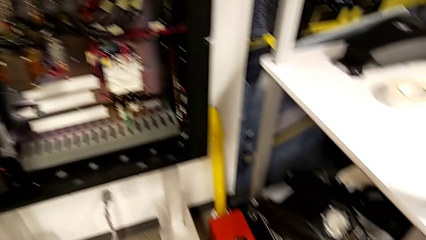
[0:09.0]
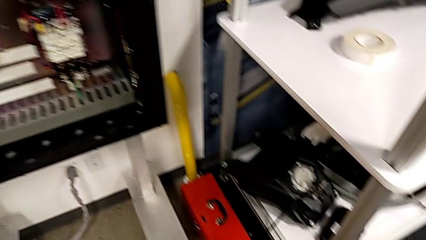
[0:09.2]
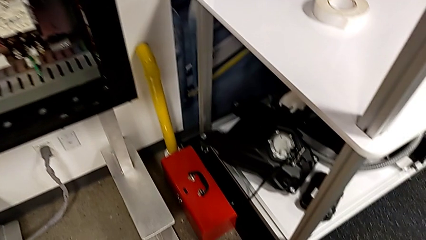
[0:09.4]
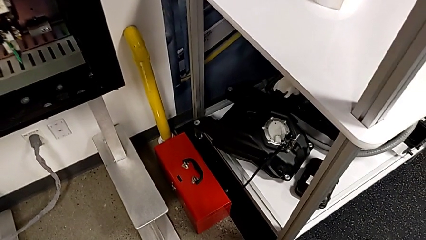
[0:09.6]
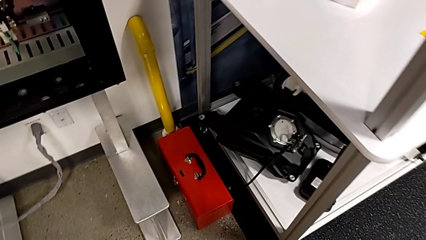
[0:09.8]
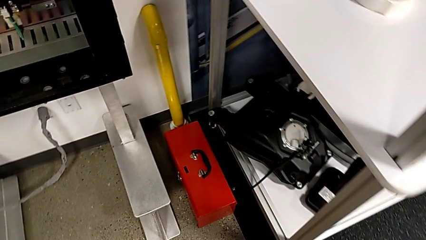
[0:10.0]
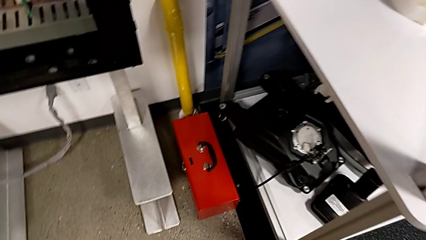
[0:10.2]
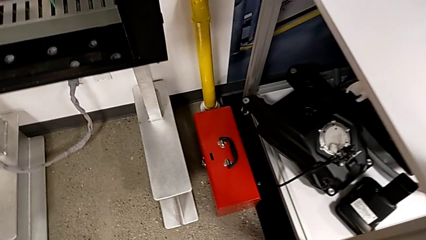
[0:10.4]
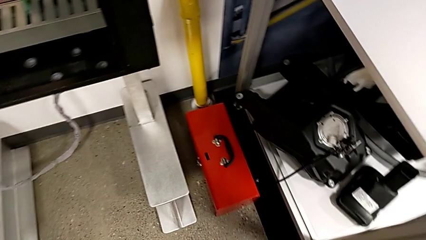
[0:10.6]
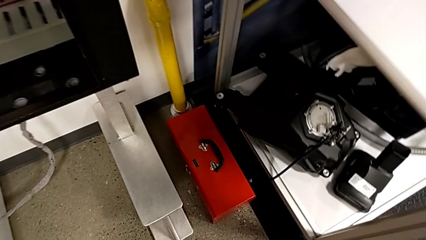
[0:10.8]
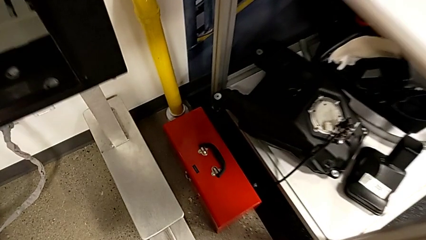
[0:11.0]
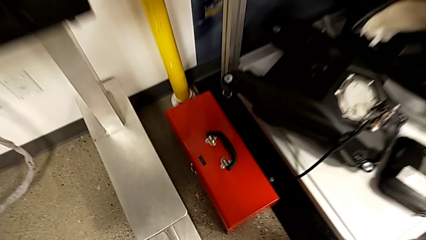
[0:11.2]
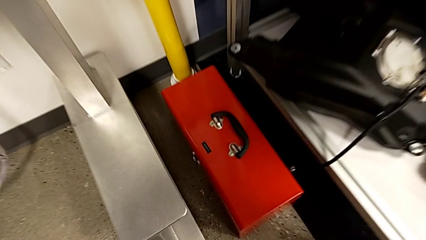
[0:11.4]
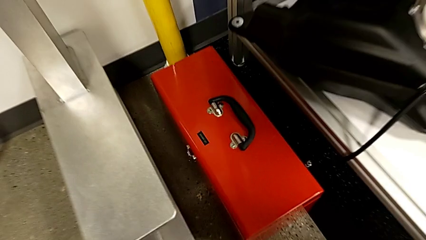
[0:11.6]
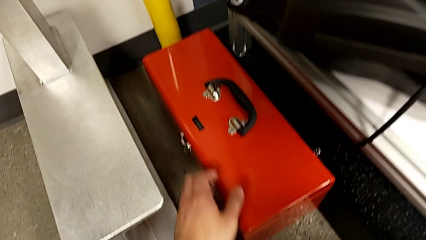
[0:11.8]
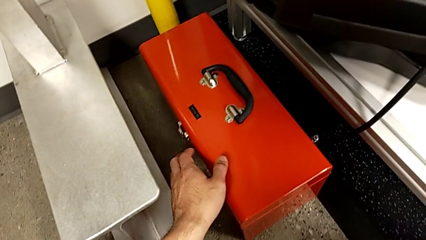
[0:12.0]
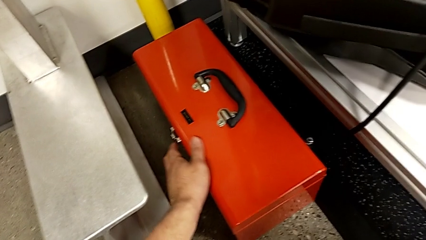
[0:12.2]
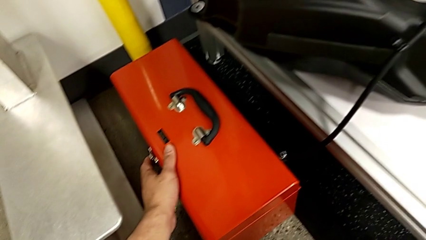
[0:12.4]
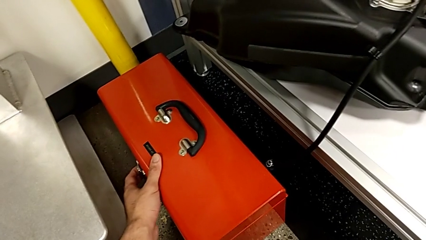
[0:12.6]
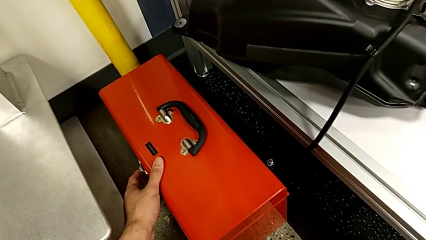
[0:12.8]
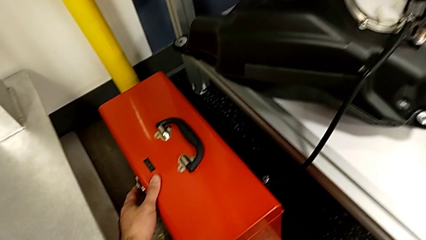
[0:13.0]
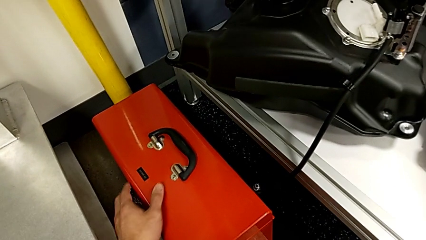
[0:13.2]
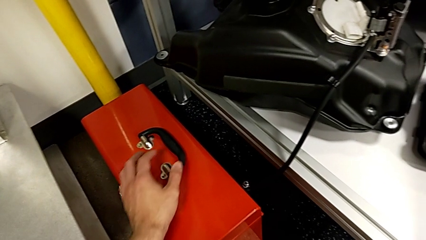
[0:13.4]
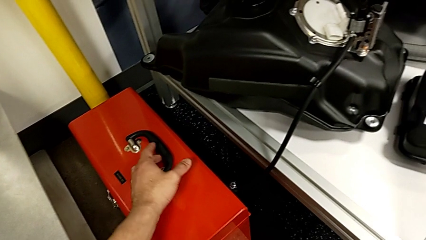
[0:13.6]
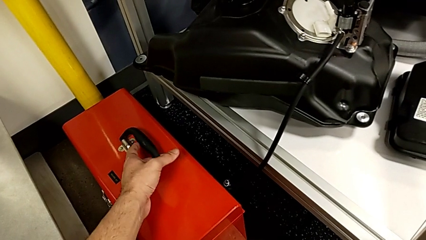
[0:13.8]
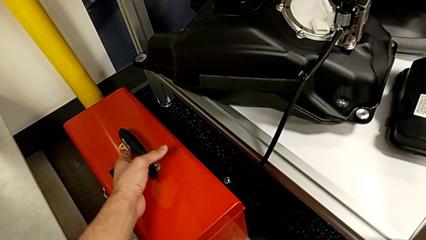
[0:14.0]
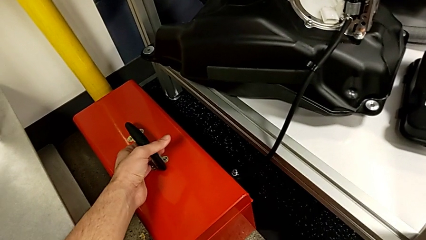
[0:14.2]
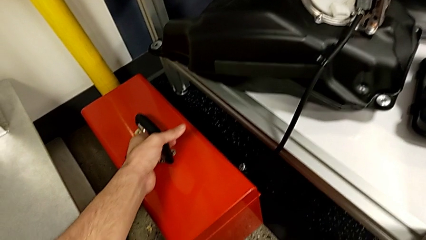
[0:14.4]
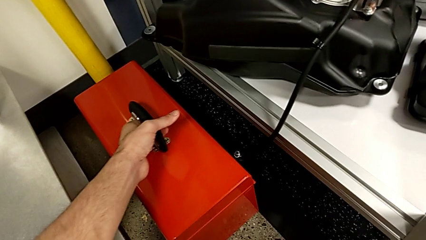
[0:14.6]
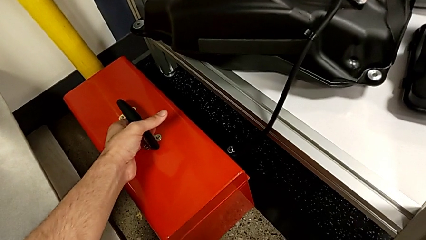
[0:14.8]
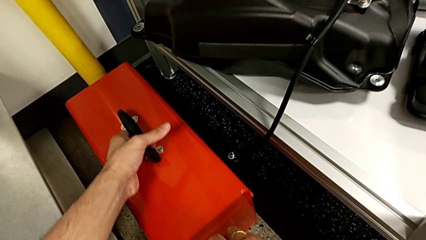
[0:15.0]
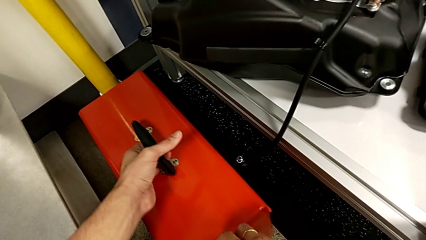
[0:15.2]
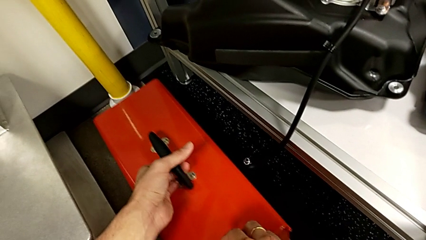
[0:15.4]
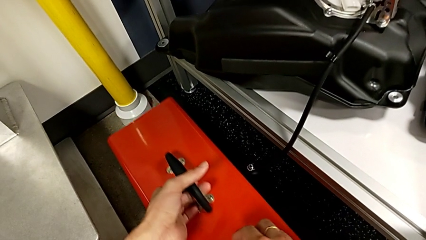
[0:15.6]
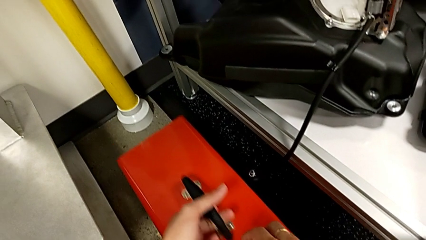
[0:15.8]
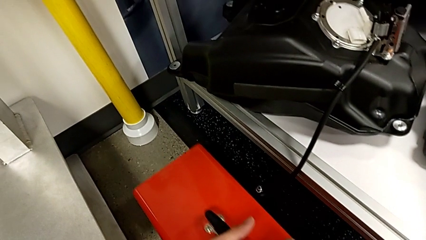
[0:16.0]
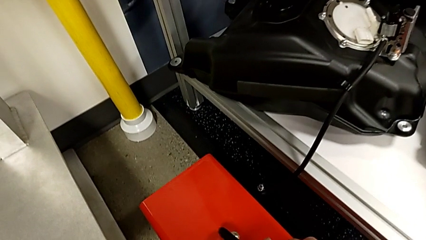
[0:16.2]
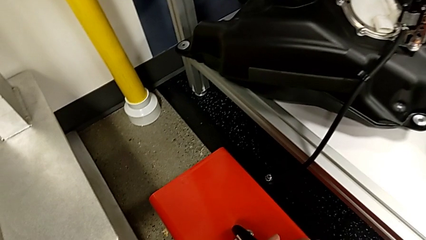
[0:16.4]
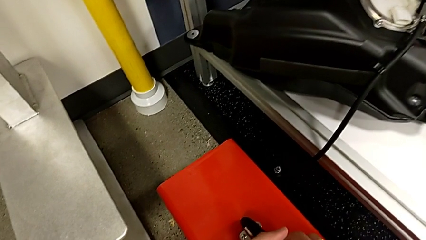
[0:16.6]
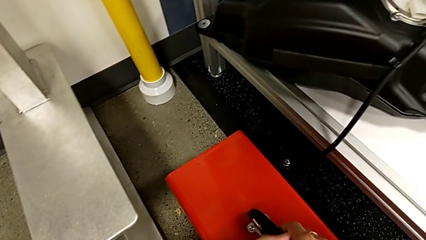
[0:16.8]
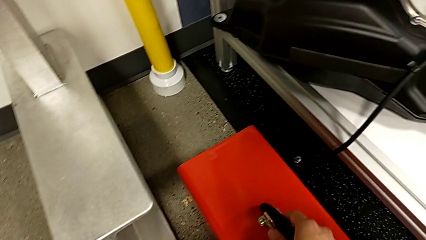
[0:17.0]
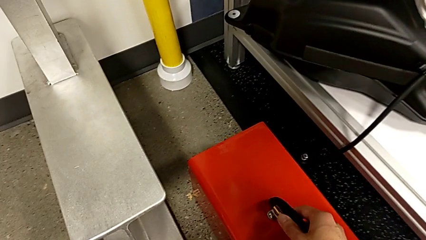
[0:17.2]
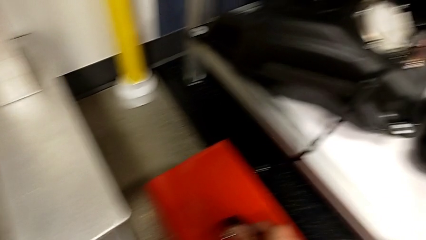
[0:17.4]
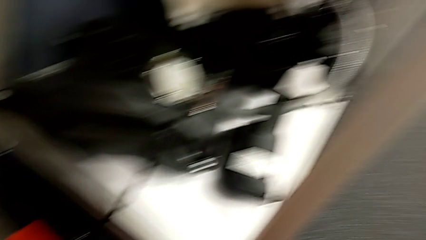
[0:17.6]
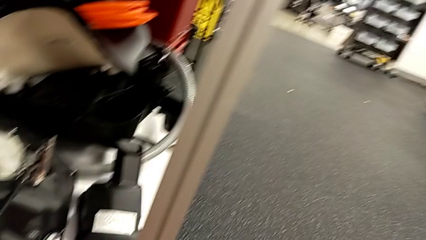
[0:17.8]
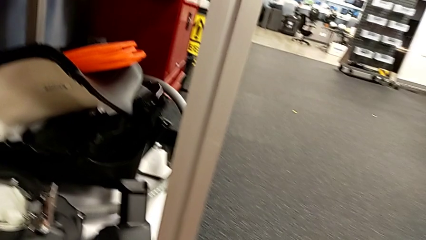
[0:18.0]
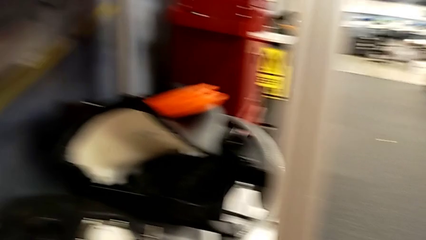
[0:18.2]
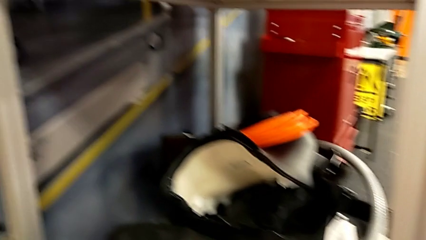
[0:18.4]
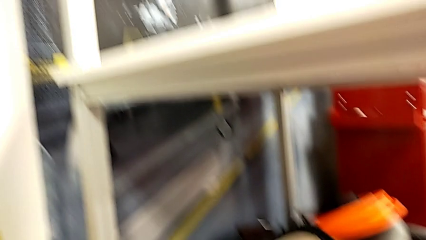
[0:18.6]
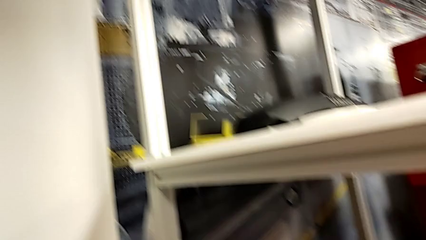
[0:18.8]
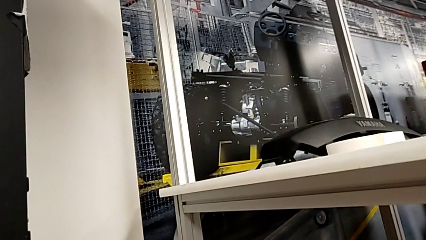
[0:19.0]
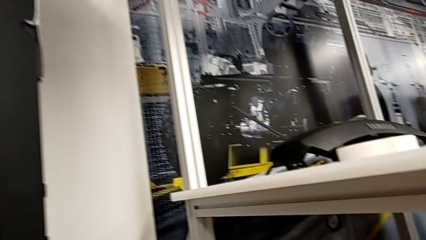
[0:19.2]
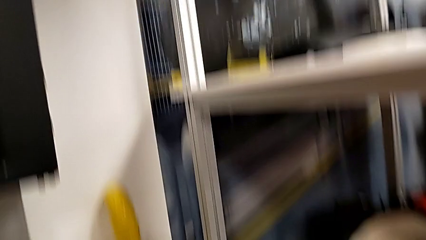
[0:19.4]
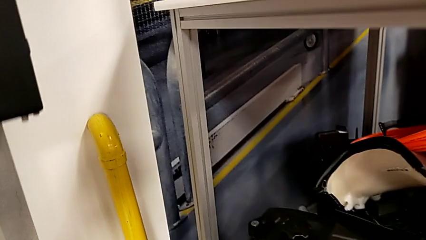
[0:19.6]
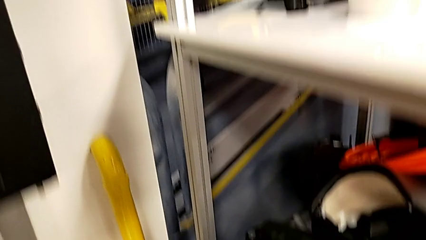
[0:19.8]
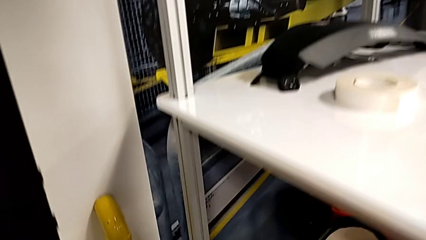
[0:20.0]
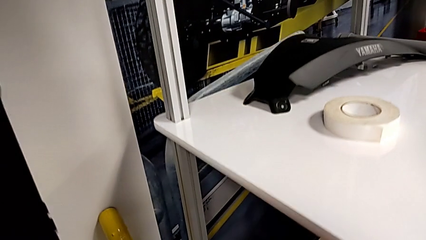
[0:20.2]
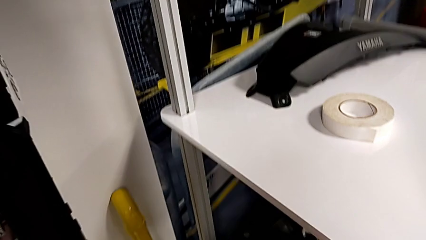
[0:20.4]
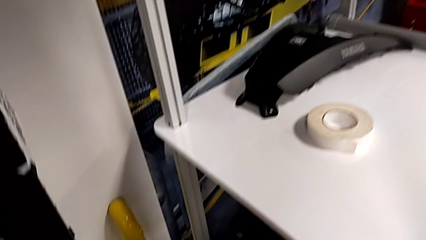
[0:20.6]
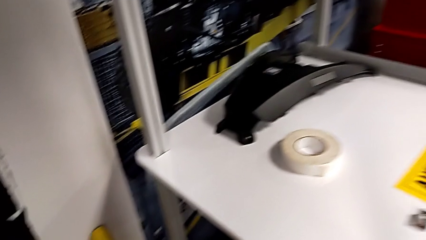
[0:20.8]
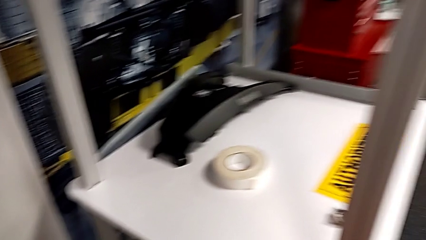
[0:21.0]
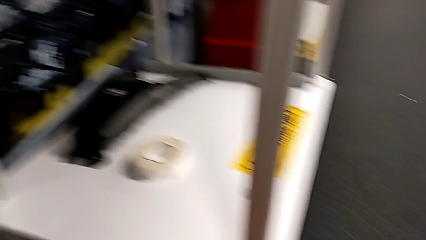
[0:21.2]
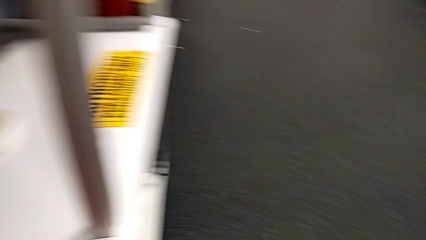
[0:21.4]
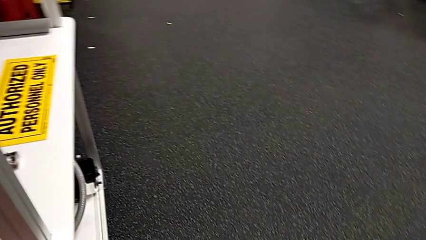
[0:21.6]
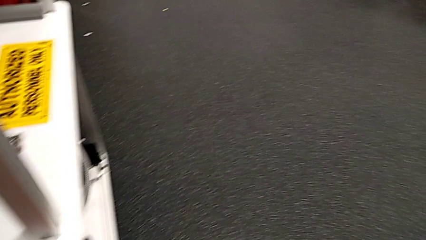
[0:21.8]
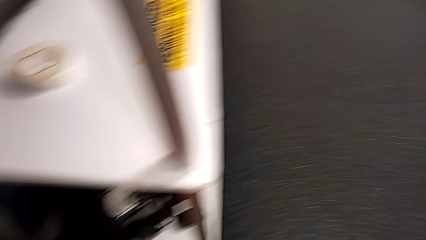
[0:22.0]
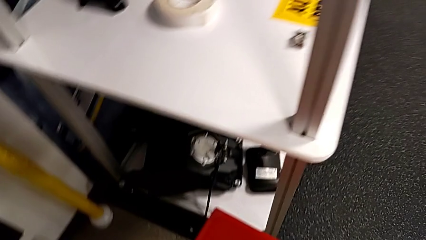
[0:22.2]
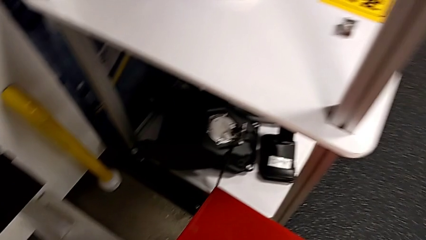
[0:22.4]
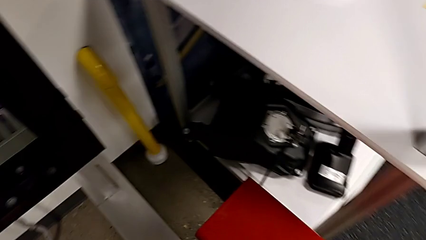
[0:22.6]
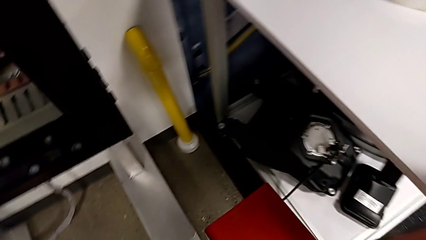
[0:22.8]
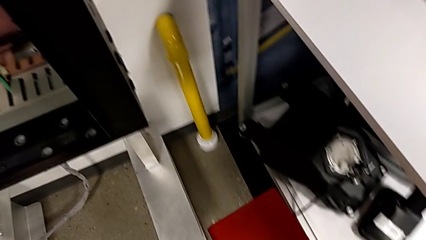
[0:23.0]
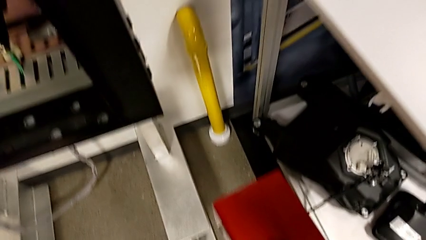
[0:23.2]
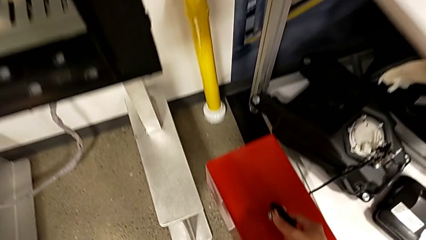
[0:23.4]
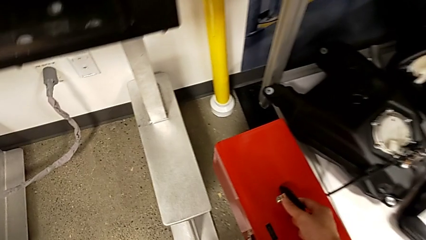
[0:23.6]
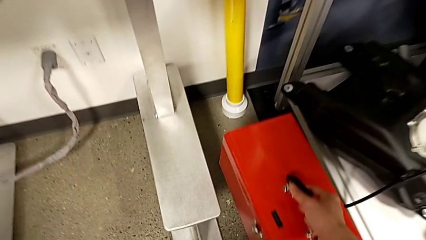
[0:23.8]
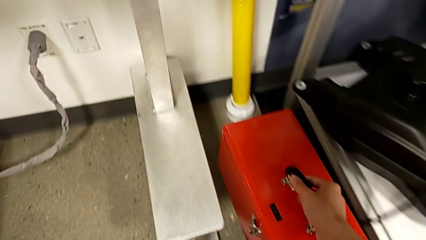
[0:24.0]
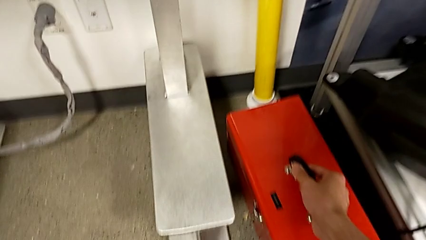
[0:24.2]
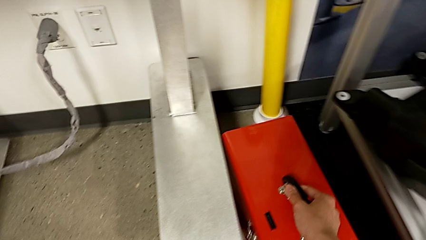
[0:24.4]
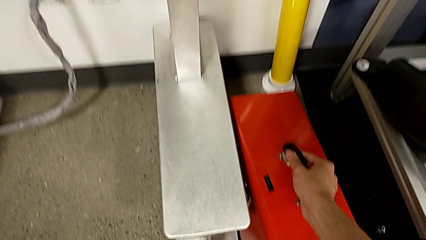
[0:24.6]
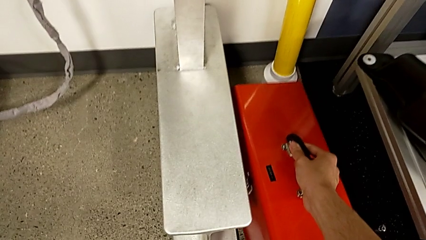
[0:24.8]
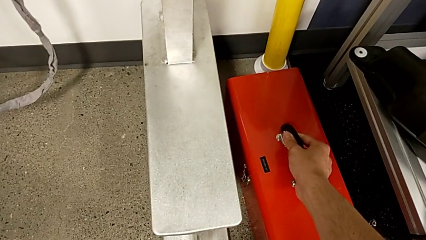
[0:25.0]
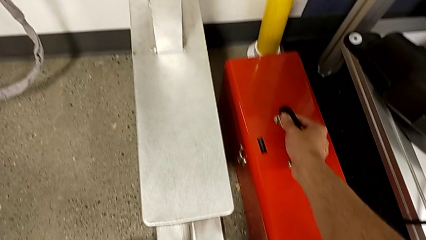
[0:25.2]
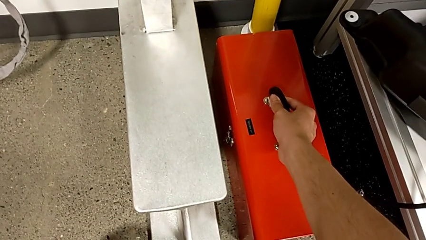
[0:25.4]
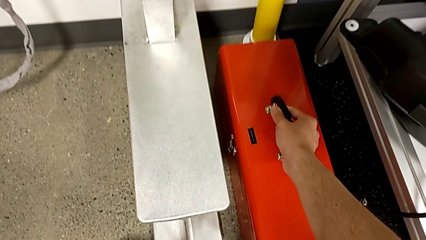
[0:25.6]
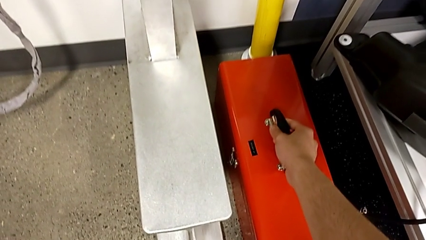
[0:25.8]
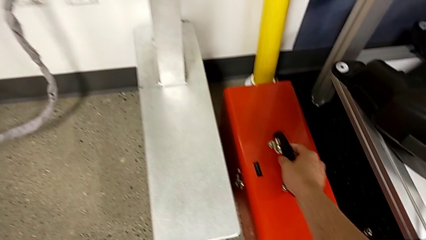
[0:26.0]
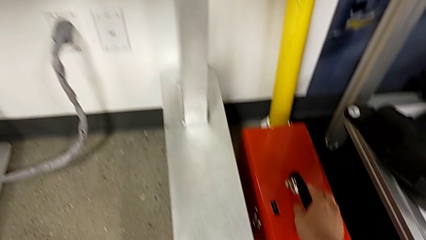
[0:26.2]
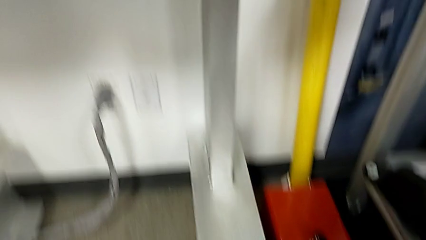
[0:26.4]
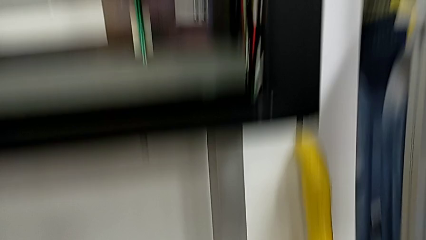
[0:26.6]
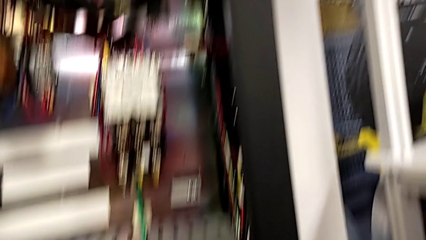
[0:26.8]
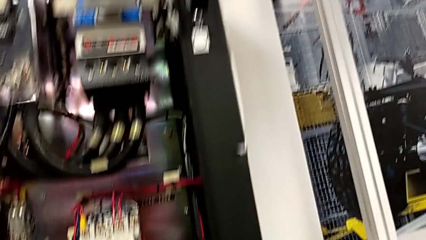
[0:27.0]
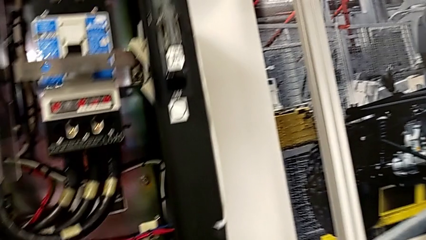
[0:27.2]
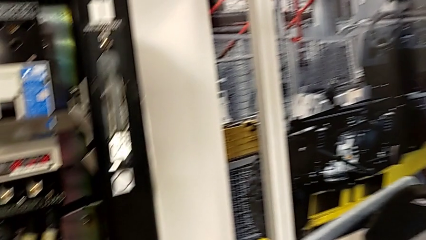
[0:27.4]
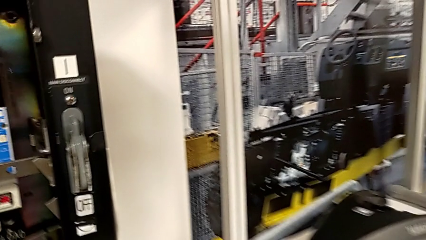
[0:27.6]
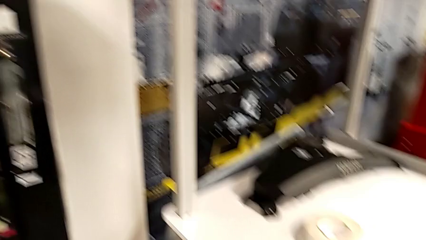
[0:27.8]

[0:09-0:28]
The camera wearer is grabbing the circuit breaker. They wrongly touch, grab, slide and lift the wrong toolbox, and place it.
